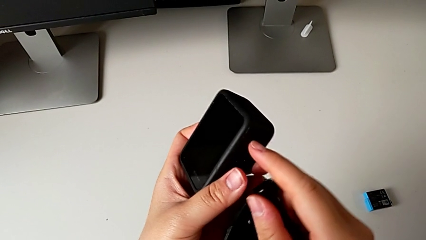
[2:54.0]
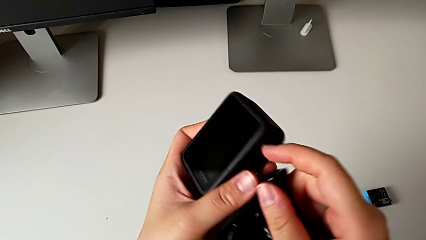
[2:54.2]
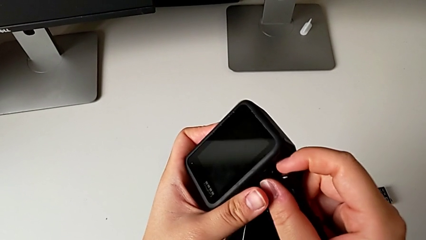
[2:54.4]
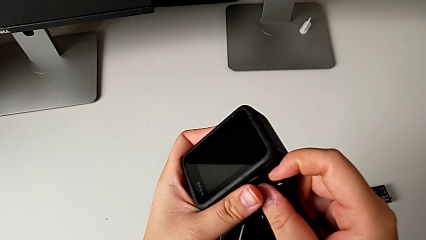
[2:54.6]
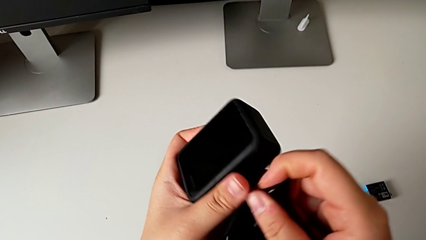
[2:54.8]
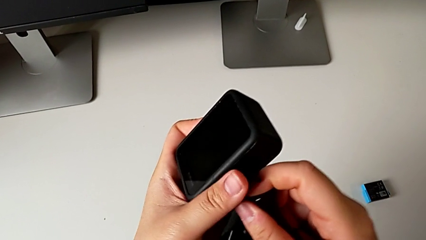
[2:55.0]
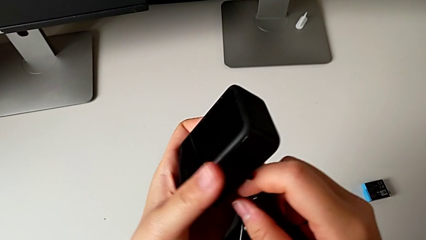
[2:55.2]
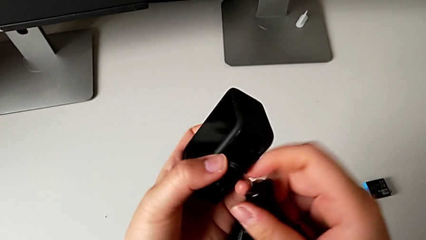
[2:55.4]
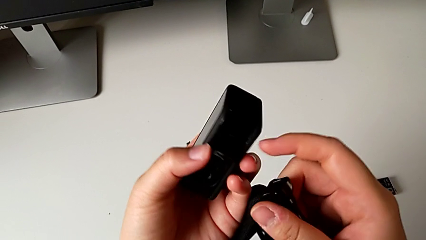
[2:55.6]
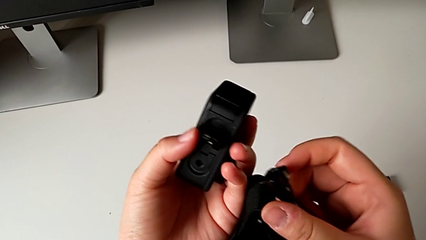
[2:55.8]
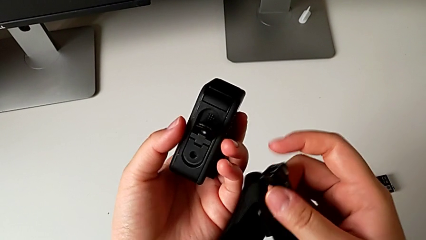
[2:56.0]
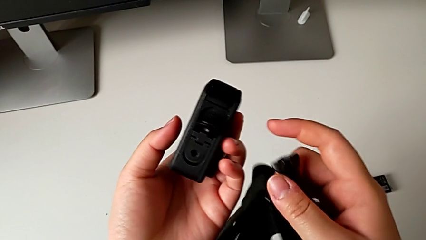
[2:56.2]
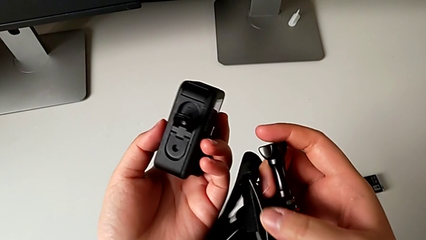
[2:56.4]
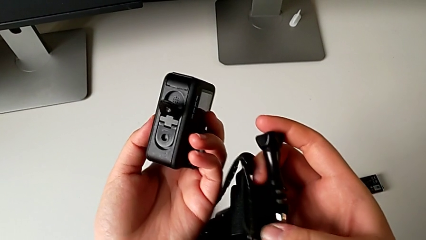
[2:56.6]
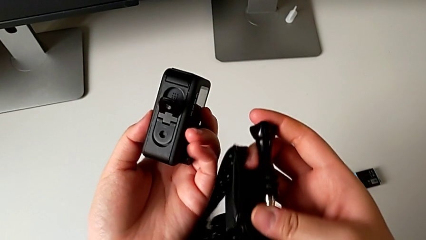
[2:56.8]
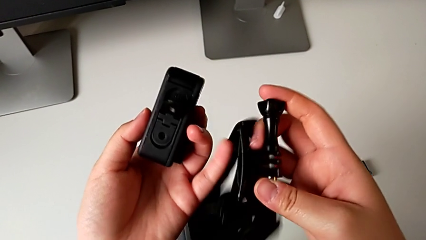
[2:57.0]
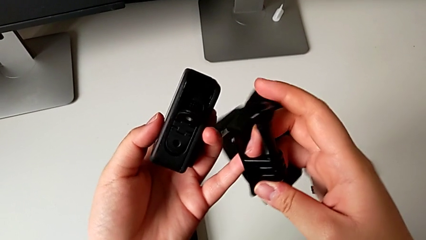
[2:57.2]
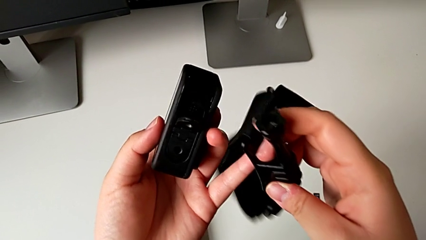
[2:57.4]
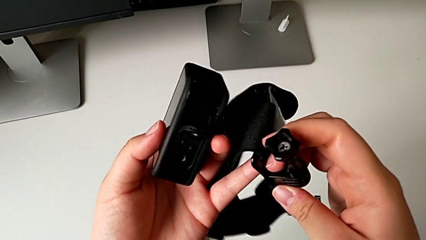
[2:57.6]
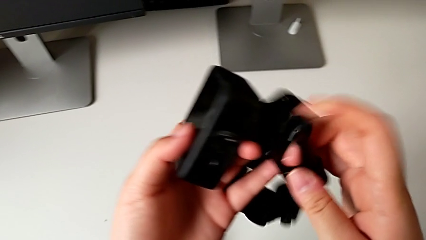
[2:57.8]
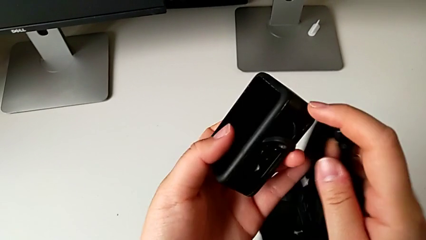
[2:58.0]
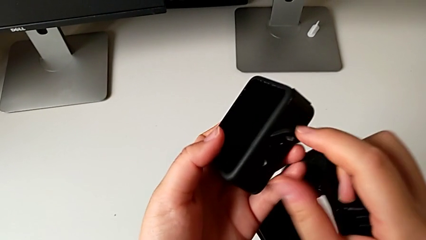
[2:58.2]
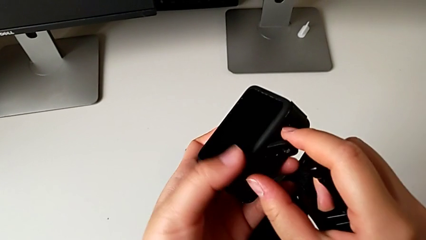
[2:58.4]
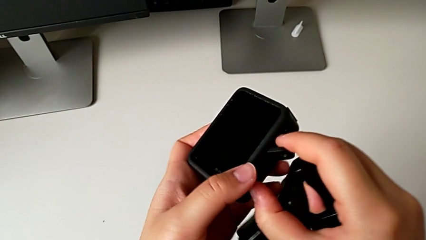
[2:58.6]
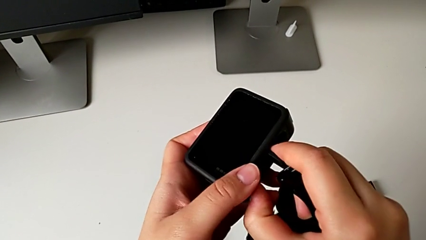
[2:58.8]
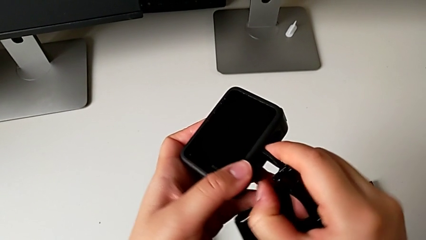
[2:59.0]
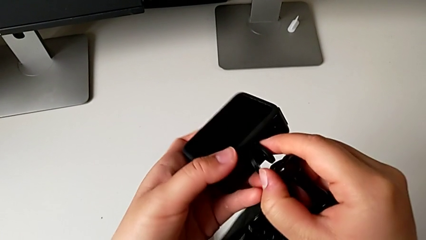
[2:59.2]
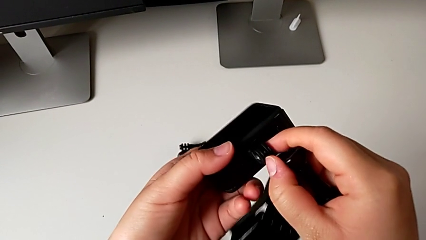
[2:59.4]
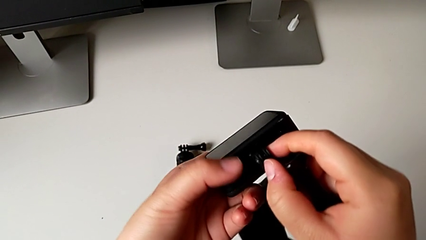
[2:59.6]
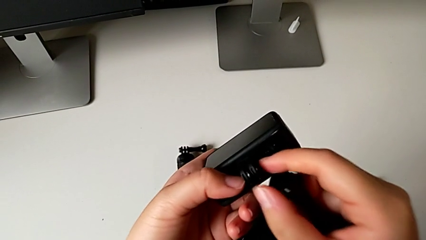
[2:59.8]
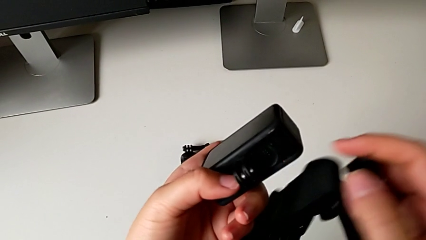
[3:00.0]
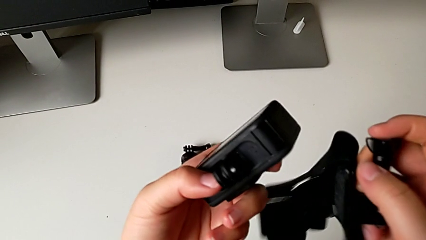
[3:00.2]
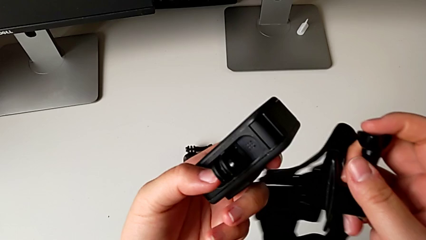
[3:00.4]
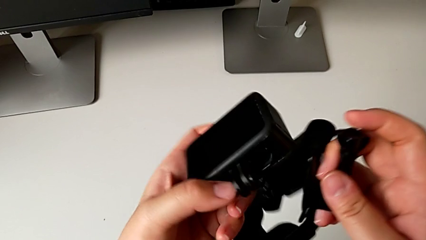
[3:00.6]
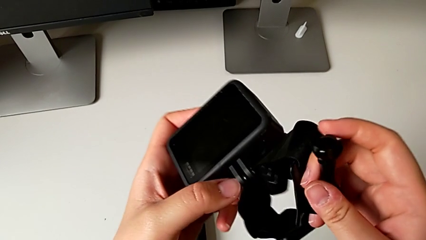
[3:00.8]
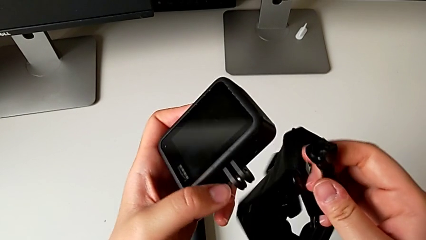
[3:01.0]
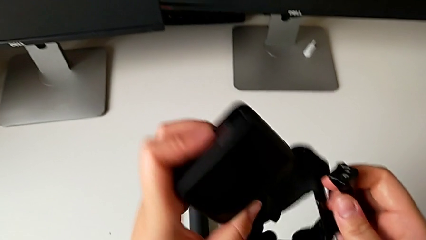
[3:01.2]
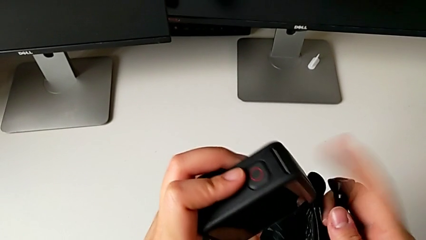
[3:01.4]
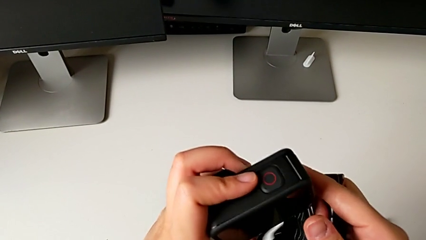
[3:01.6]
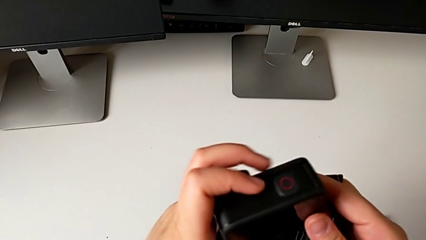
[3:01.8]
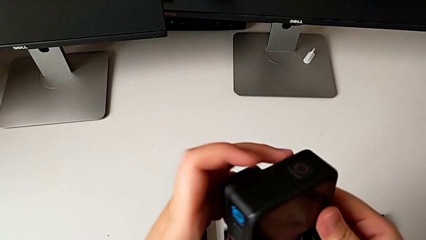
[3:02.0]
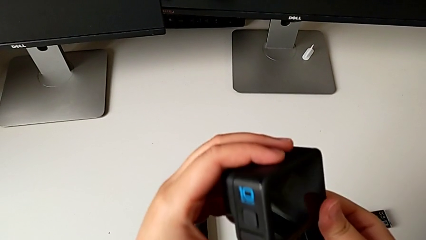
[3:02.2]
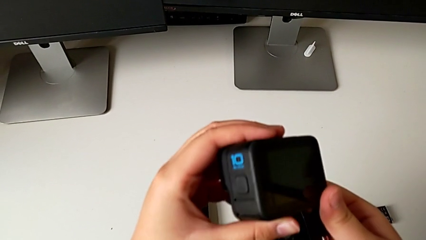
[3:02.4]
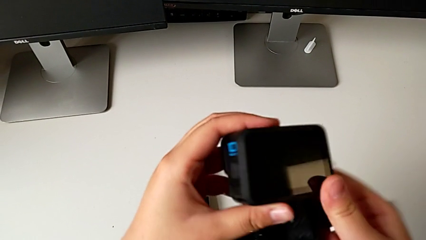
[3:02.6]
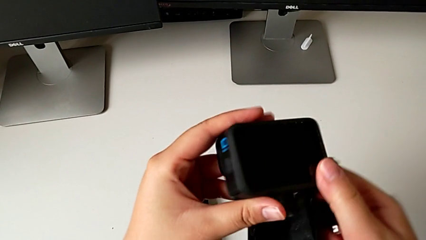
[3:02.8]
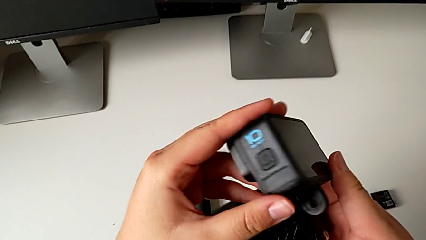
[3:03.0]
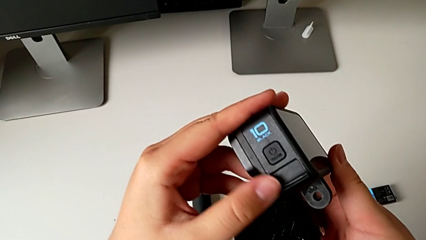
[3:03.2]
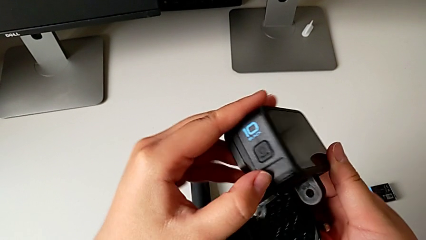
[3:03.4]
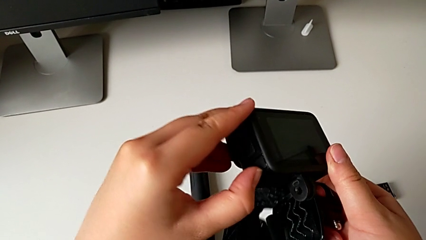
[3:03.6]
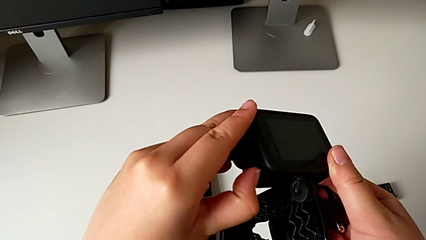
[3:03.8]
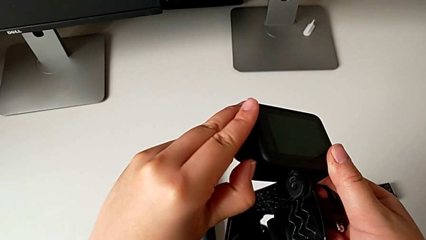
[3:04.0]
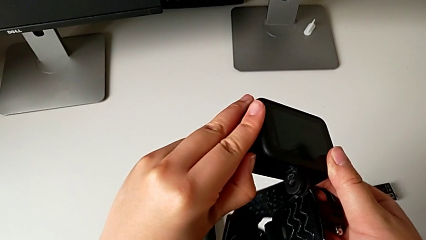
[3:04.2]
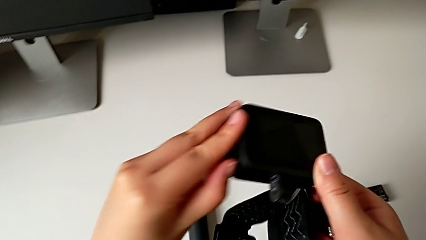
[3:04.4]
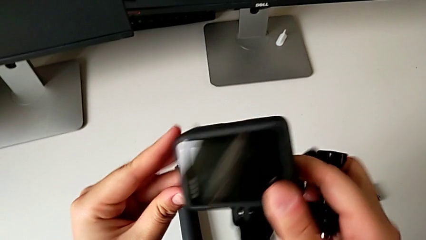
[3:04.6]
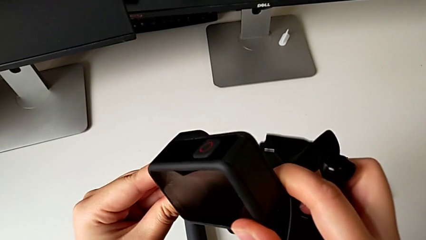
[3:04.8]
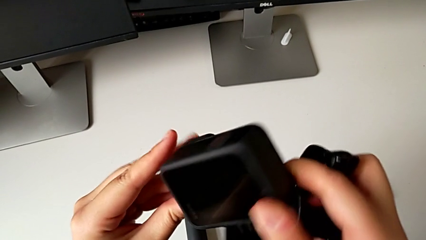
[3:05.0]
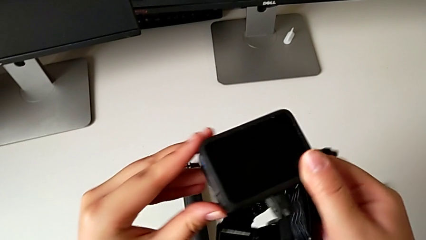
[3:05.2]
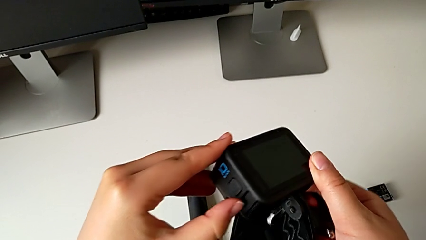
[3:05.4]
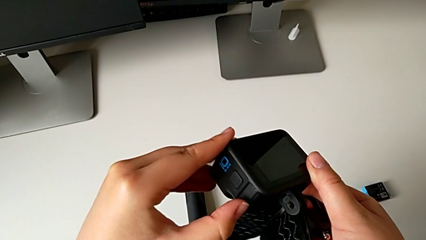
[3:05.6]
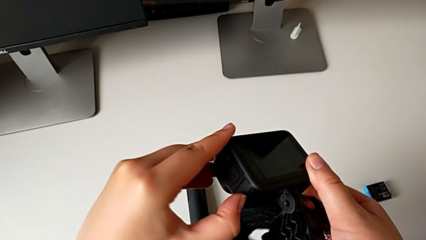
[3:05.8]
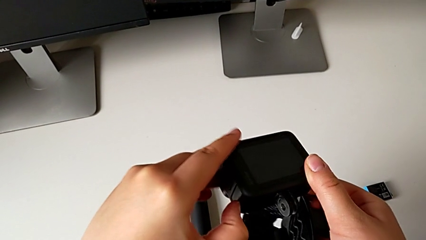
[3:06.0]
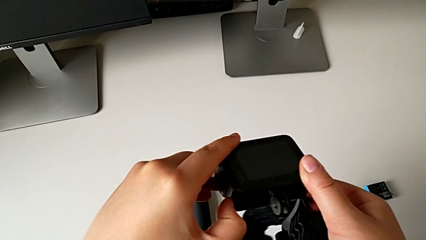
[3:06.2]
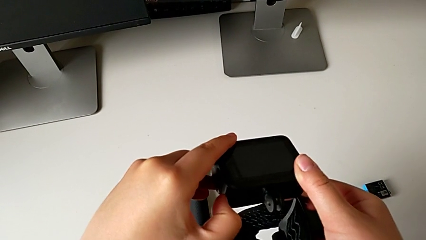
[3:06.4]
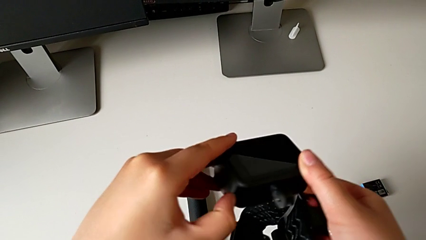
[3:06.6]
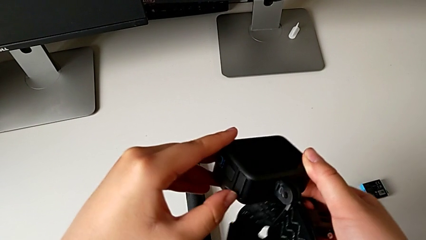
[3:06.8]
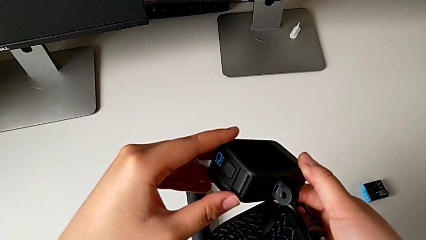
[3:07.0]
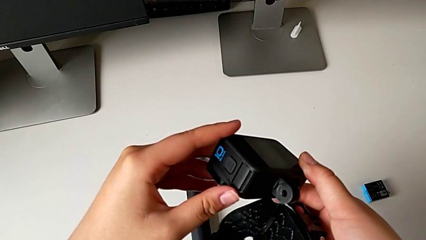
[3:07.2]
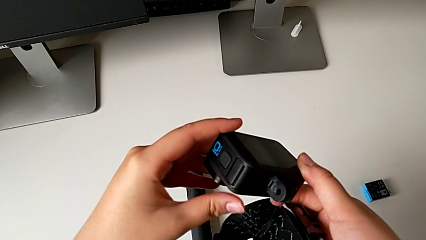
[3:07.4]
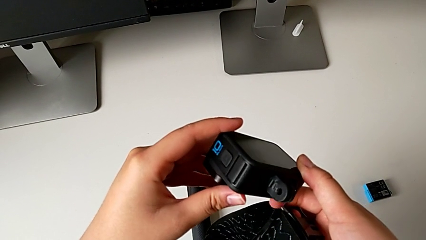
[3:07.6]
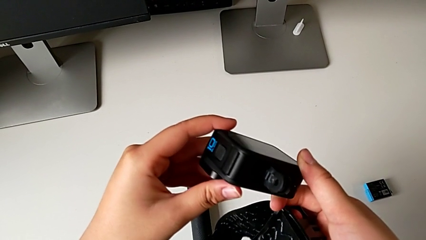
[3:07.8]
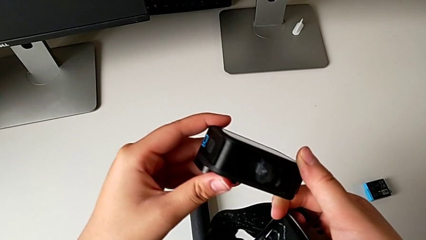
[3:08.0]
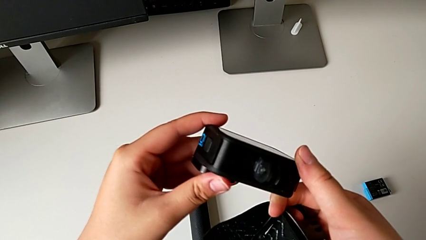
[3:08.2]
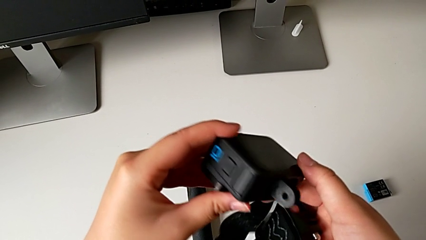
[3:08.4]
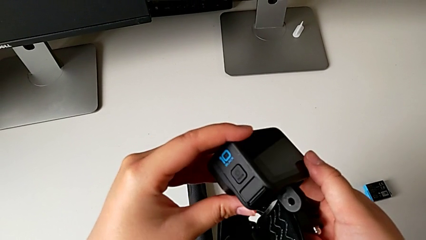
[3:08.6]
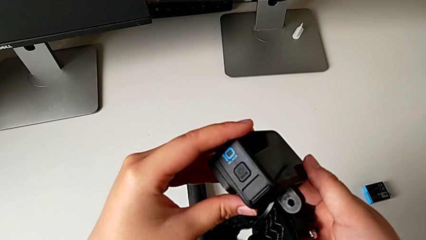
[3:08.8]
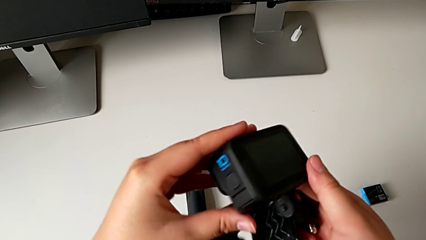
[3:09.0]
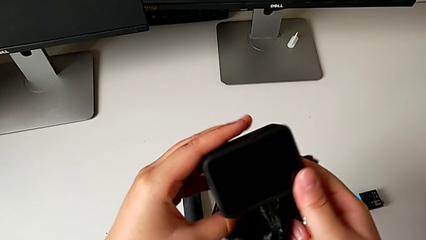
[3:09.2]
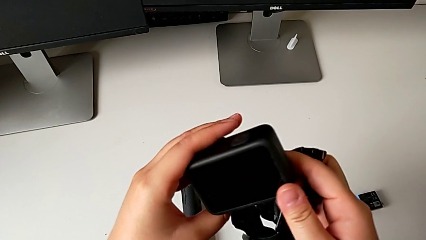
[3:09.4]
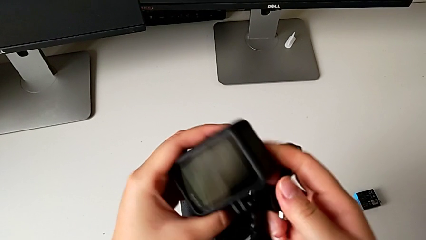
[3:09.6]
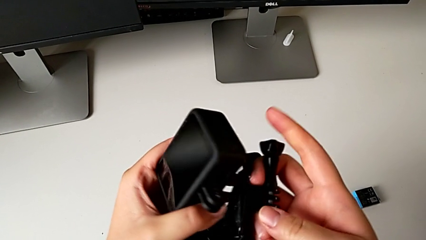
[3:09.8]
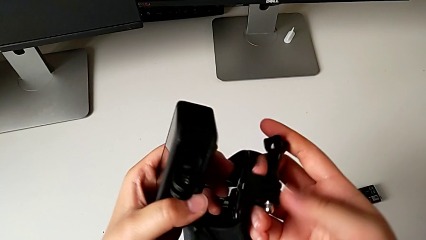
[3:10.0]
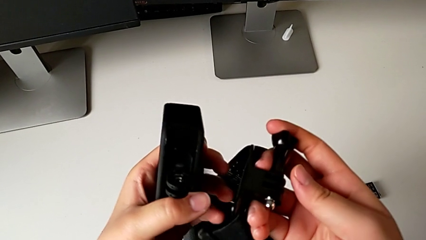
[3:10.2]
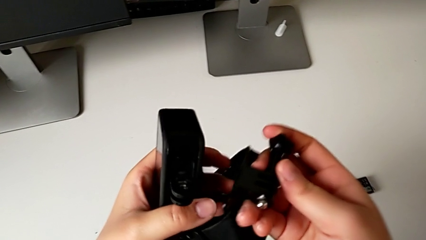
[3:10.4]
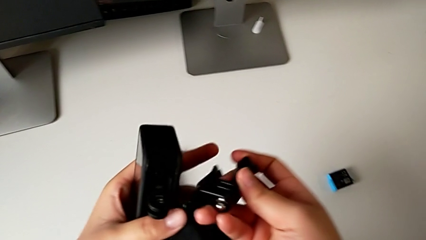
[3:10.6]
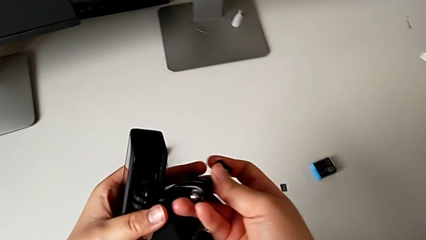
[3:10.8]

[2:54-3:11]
The camera wearer is mounting the GoPro into the strap designed for it. They pull the mounting peg, wrongly rotate the GoPro and begin to inspect the strap.
